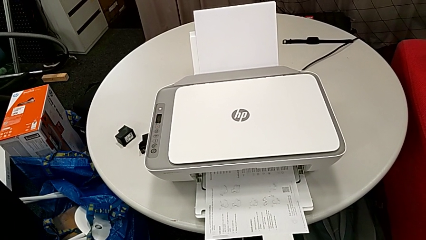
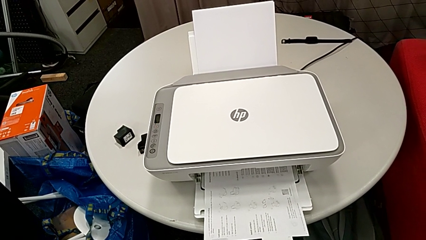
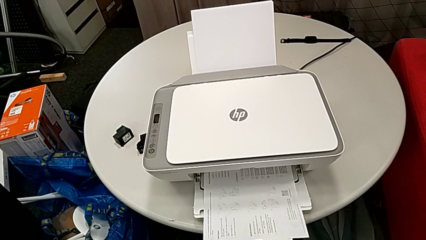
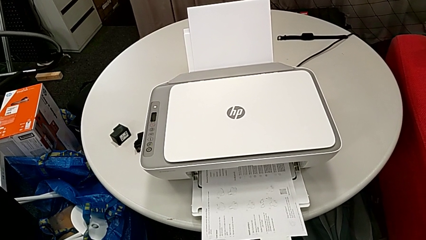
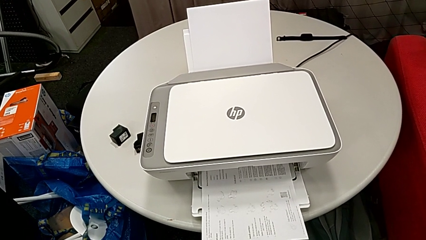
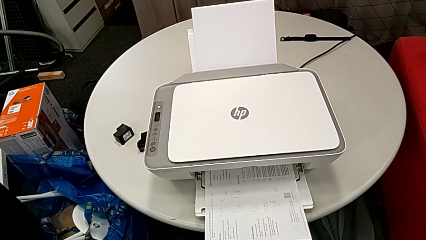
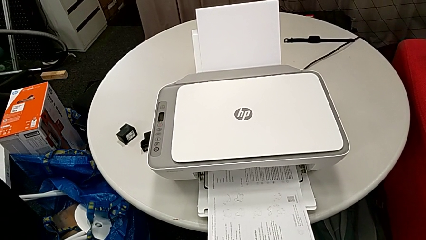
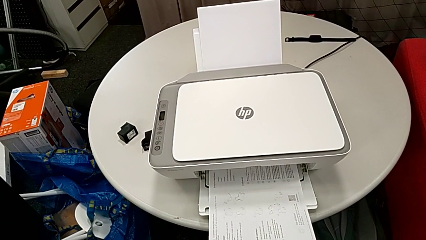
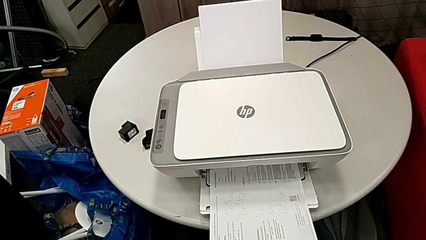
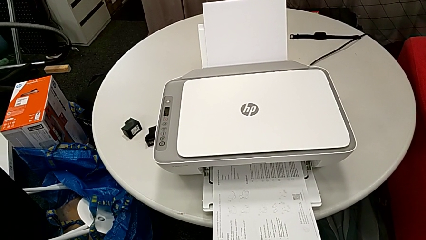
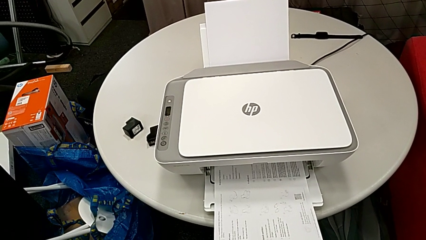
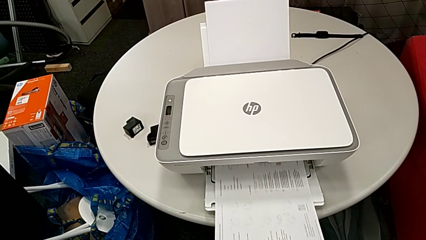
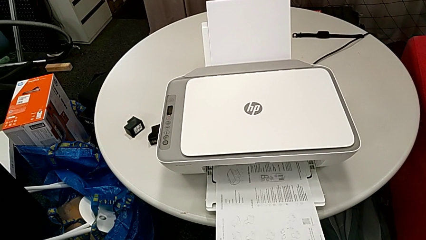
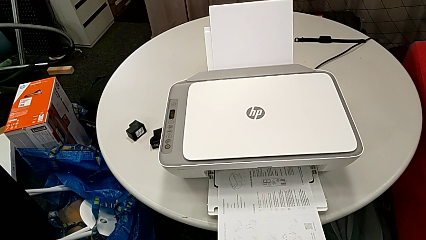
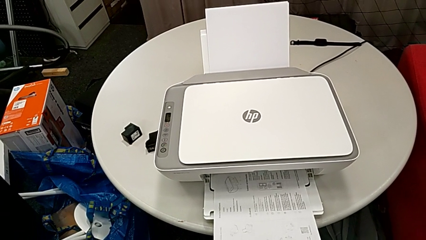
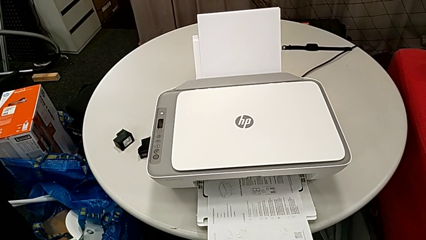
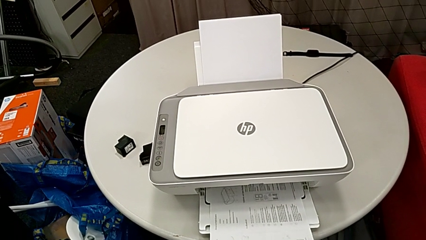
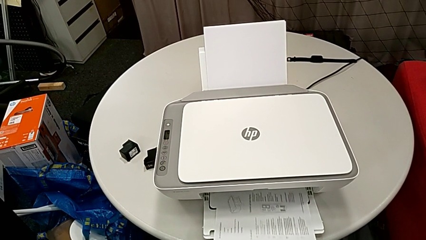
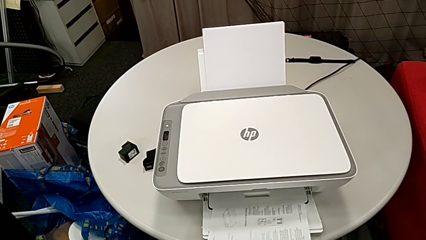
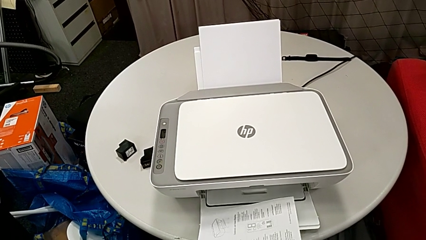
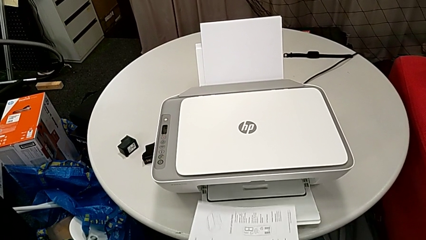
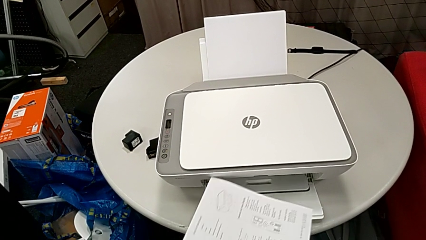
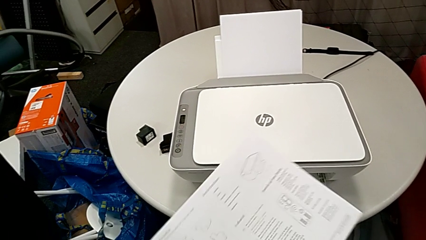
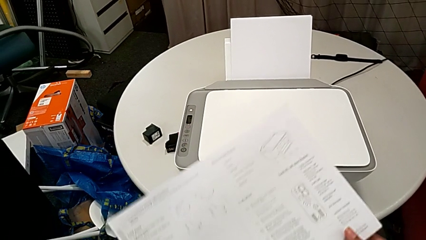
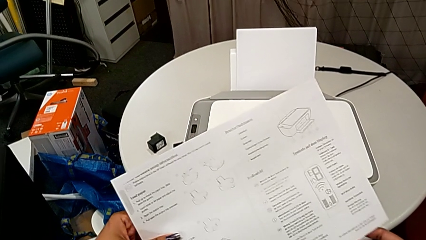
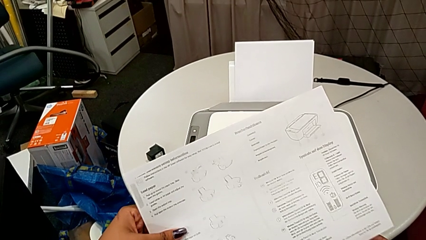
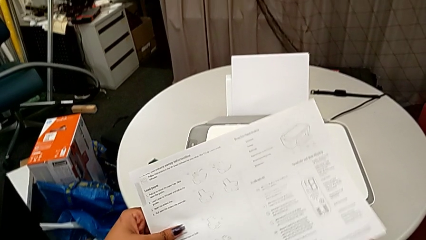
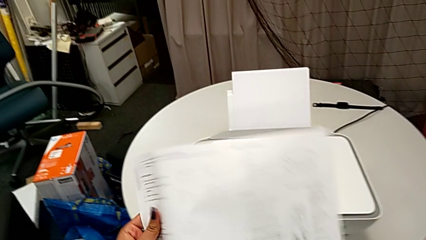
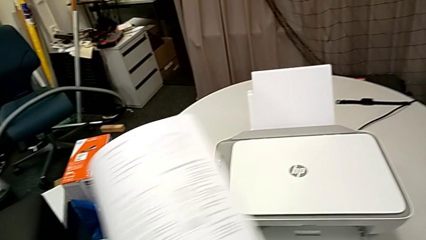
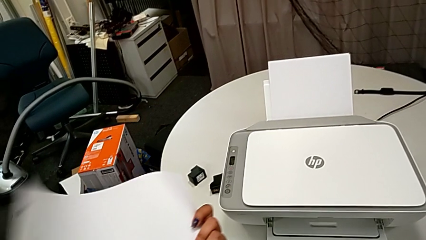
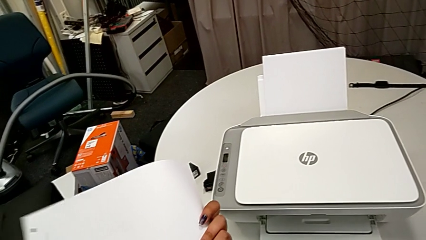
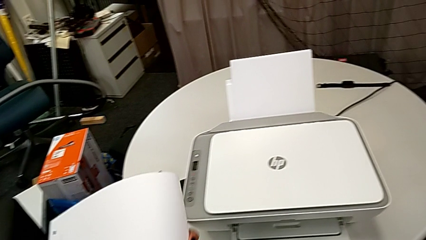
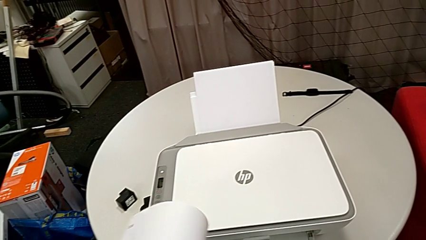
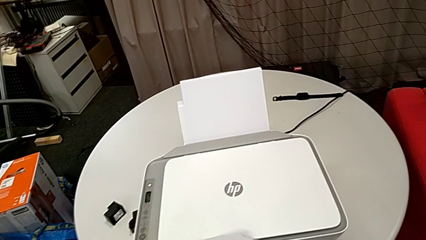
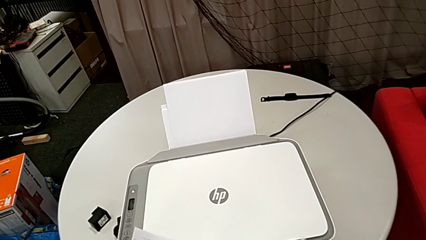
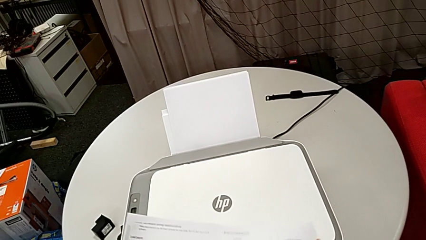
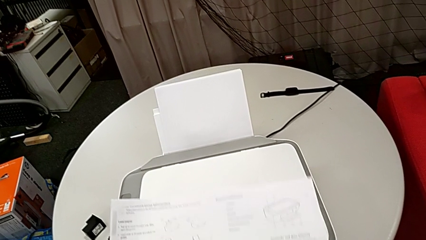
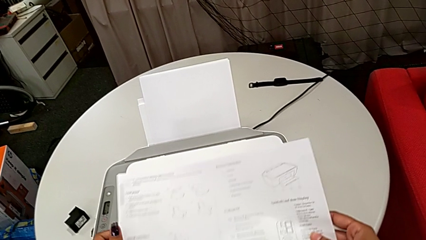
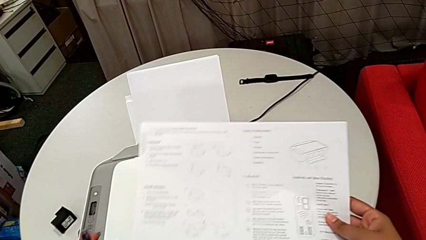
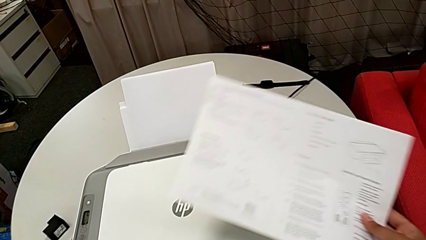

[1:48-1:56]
The camera wearer is copying a black and white paper. They grab the copy and place it.

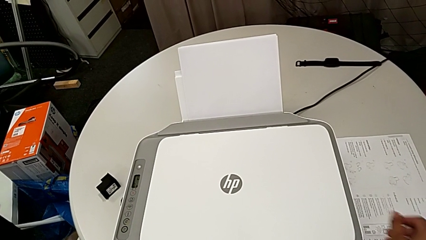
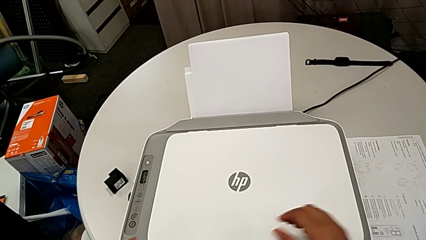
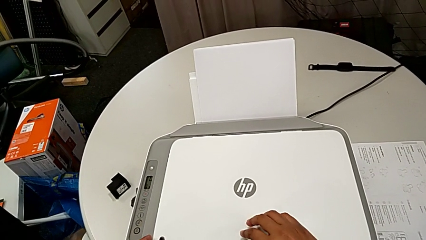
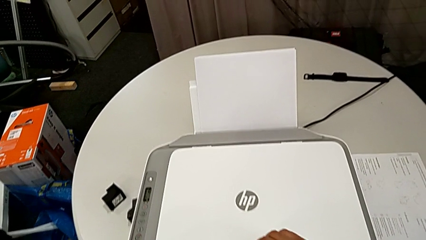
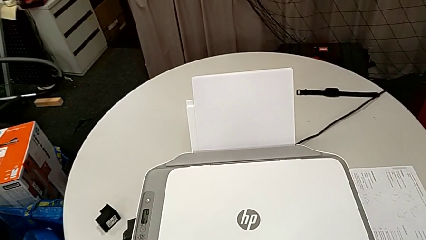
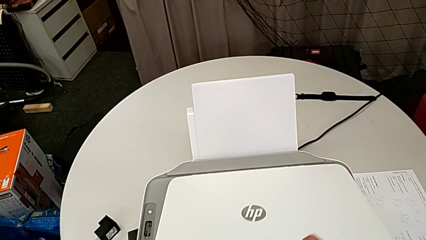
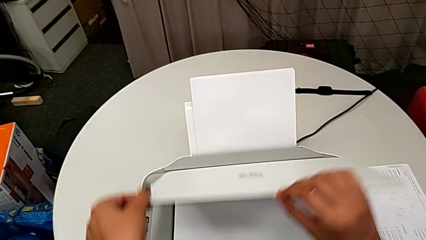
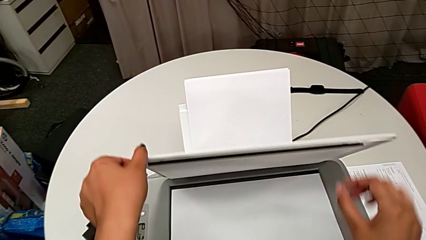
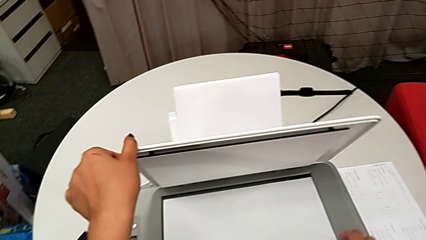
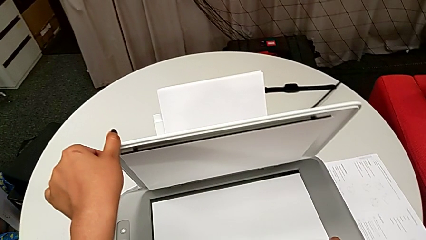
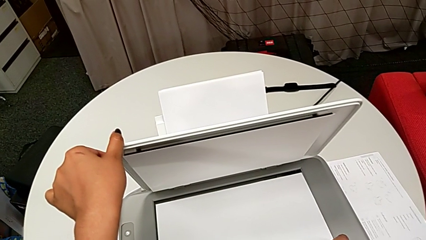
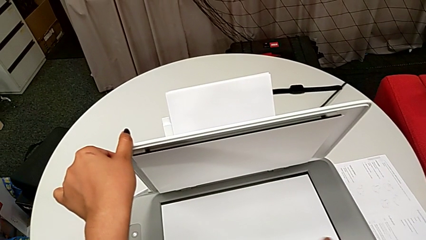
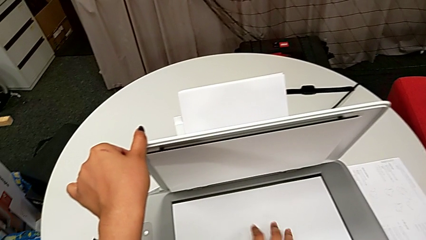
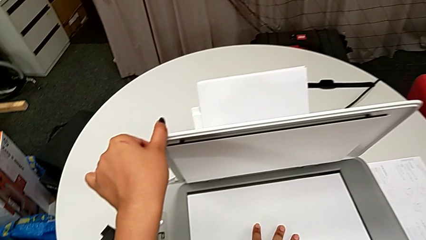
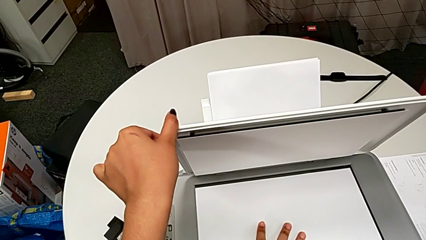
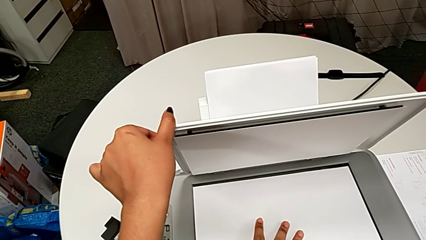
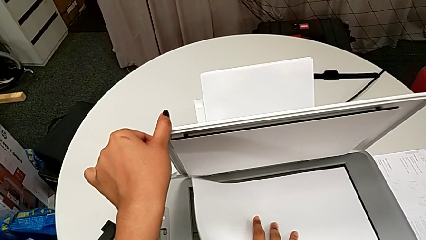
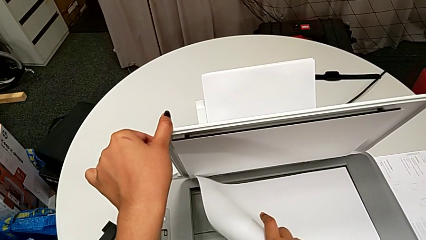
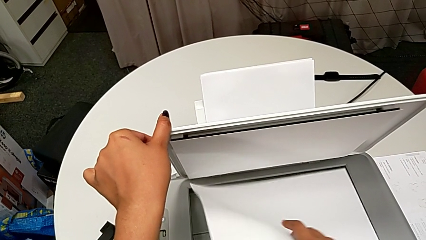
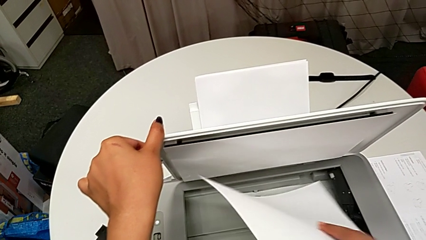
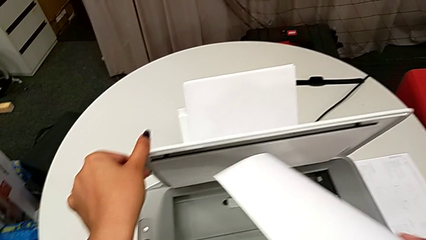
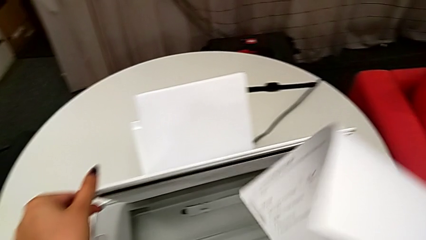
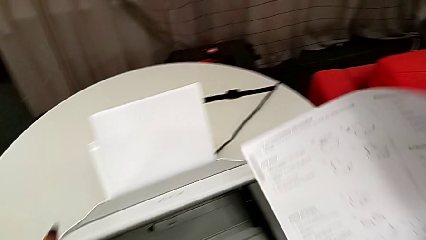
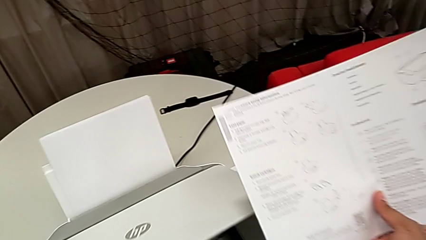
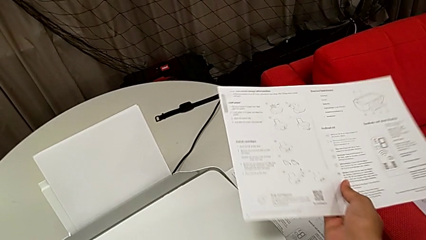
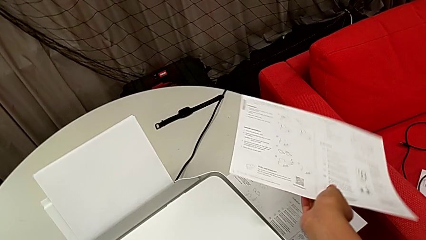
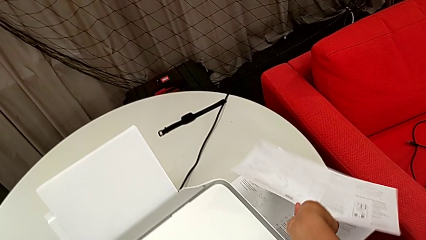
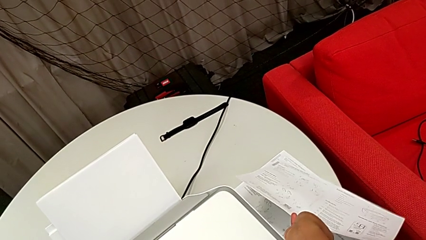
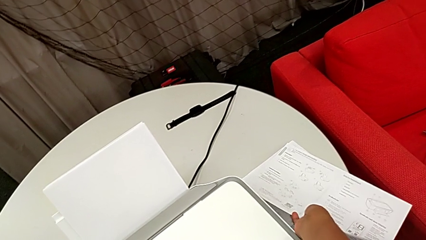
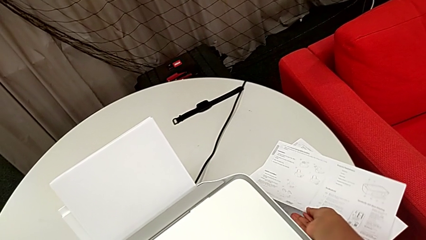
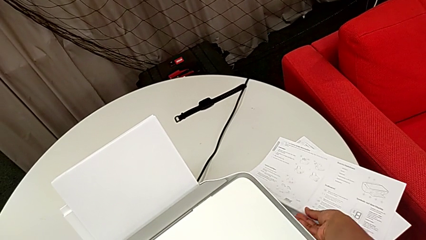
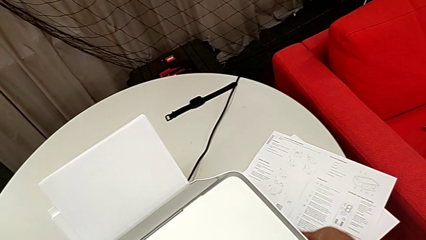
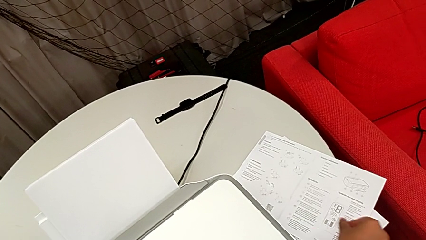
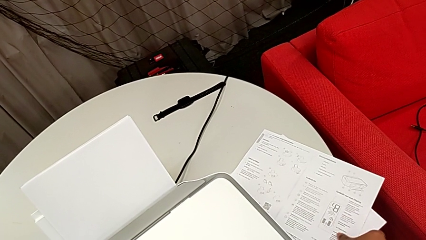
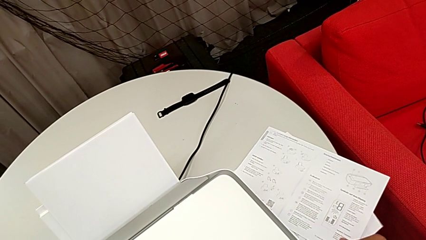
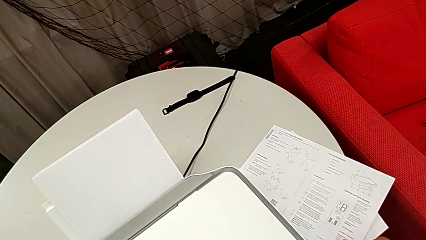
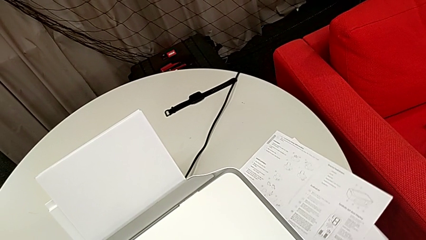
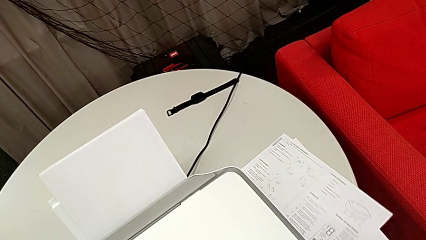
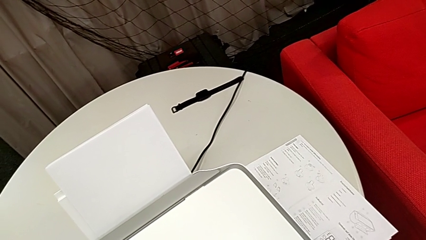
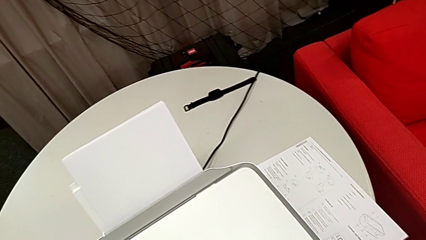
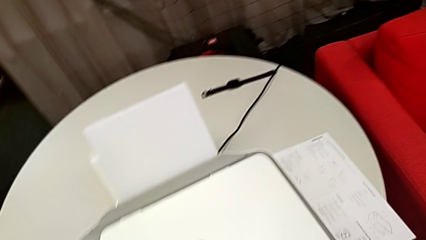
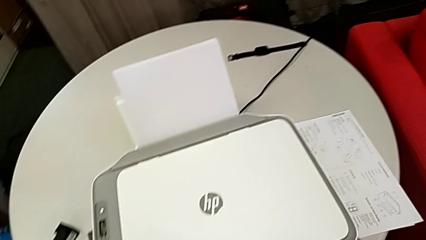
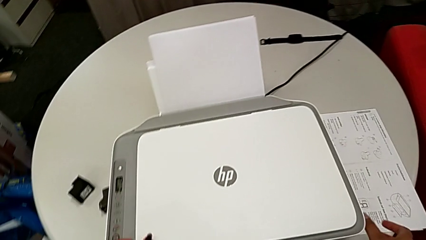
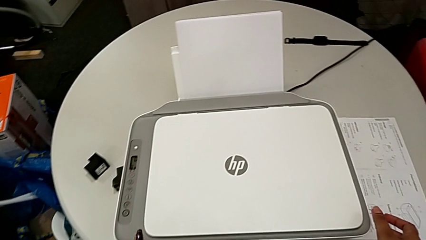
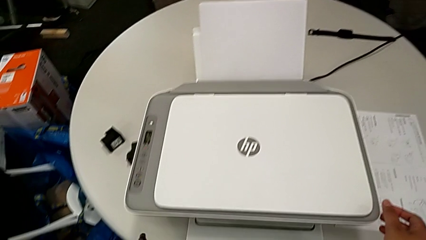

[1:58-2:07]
The camera wearer removes the black and white paper from the printer. They open the copy gate, grab the paper stack, lift it, close the copy gate and place the paper stack.
